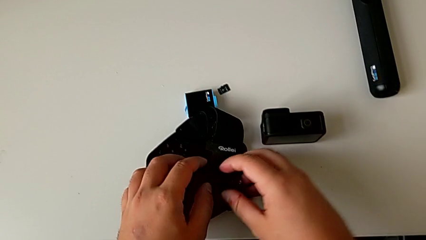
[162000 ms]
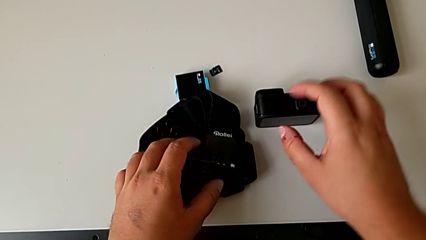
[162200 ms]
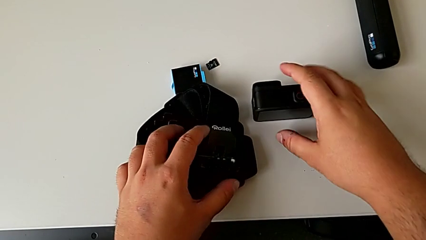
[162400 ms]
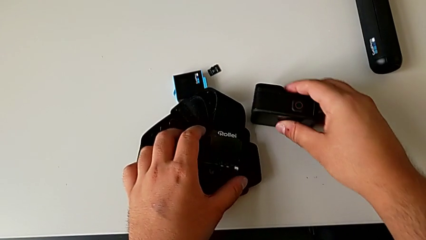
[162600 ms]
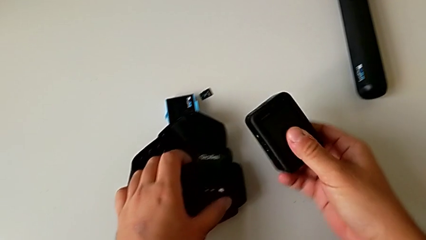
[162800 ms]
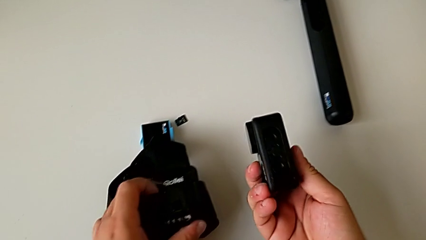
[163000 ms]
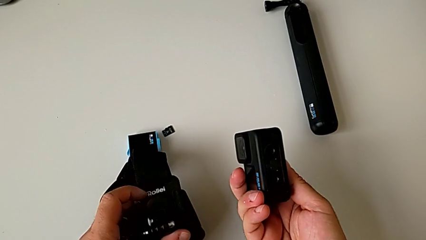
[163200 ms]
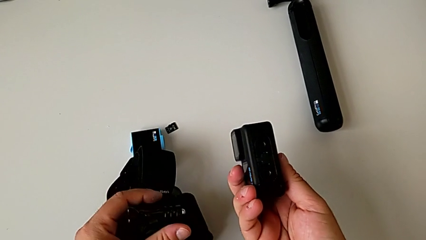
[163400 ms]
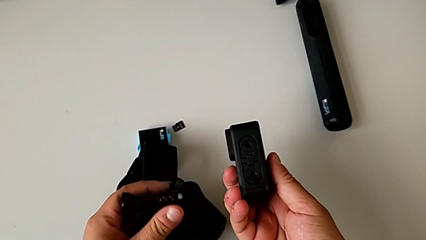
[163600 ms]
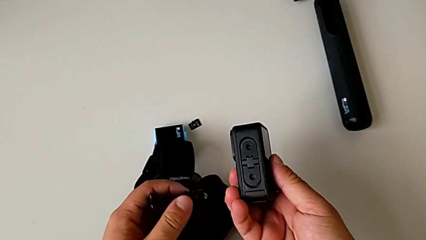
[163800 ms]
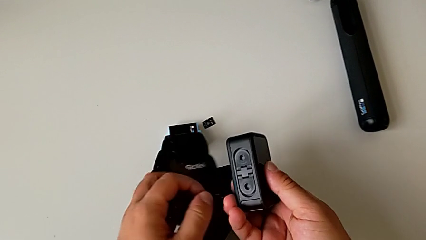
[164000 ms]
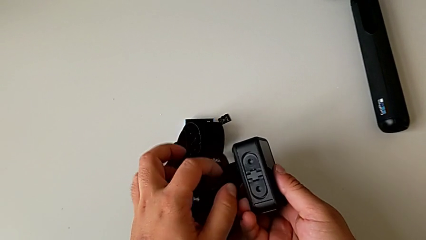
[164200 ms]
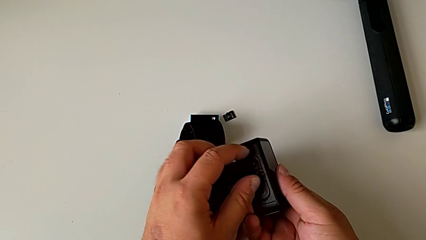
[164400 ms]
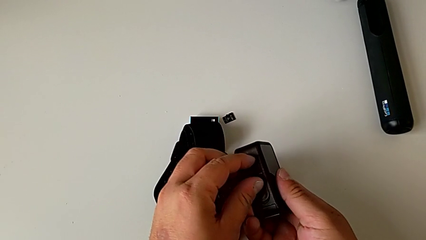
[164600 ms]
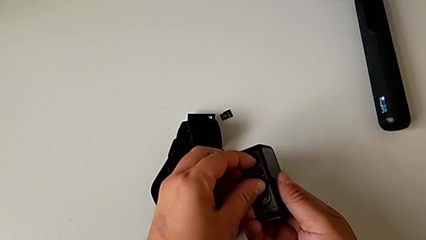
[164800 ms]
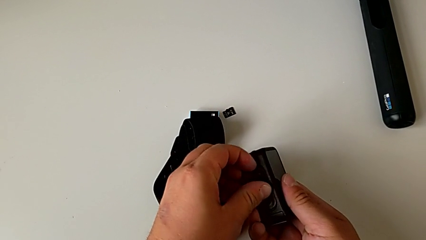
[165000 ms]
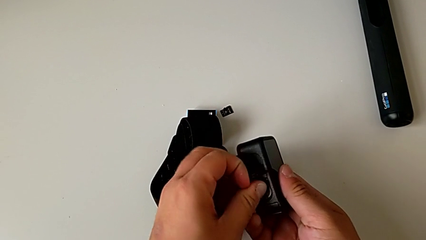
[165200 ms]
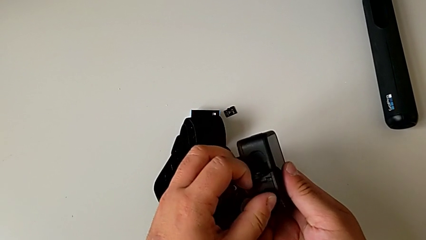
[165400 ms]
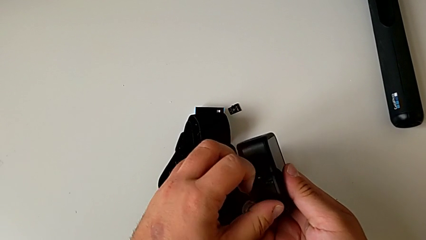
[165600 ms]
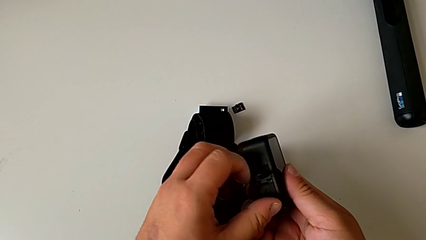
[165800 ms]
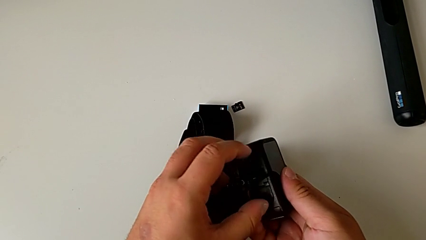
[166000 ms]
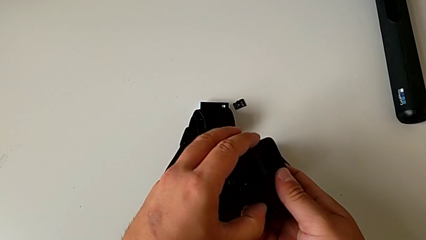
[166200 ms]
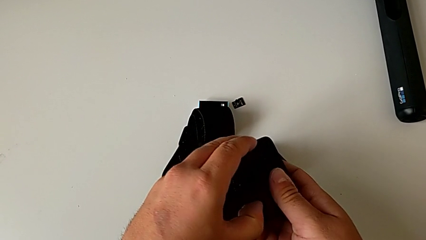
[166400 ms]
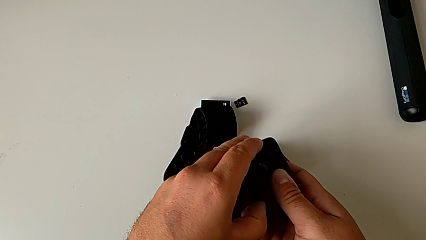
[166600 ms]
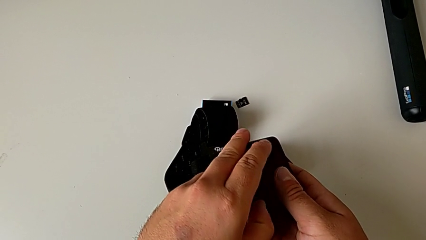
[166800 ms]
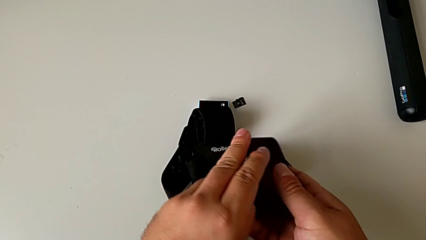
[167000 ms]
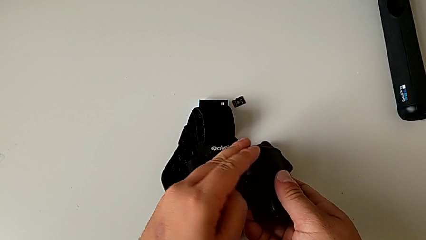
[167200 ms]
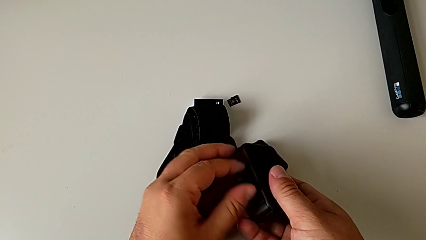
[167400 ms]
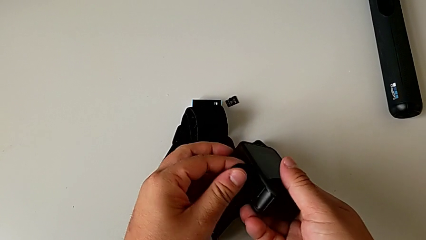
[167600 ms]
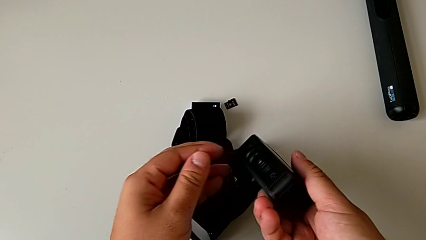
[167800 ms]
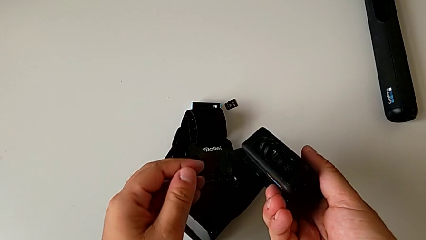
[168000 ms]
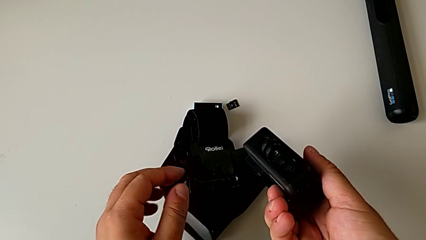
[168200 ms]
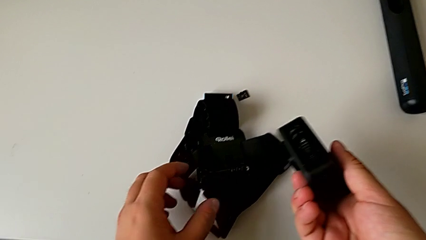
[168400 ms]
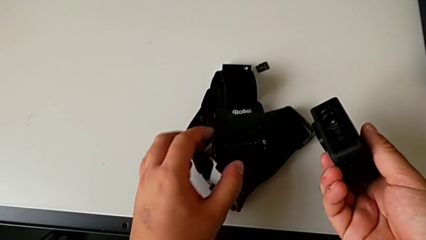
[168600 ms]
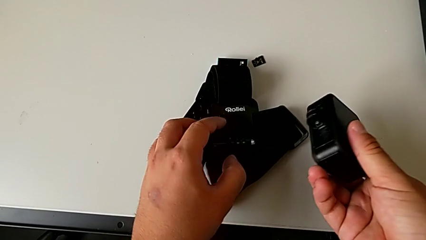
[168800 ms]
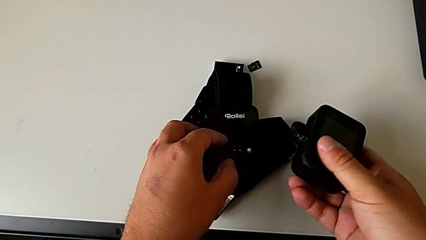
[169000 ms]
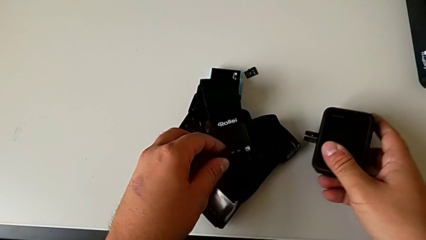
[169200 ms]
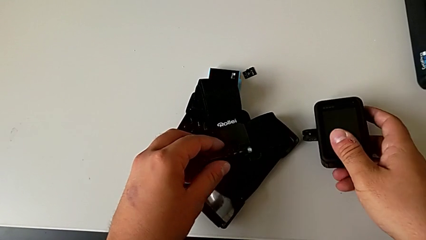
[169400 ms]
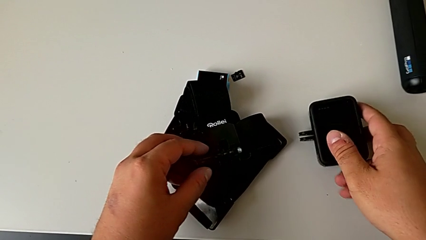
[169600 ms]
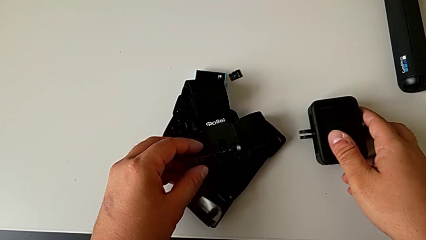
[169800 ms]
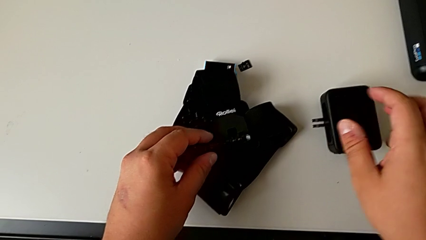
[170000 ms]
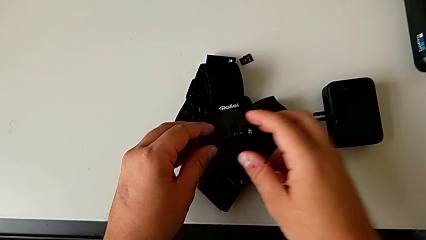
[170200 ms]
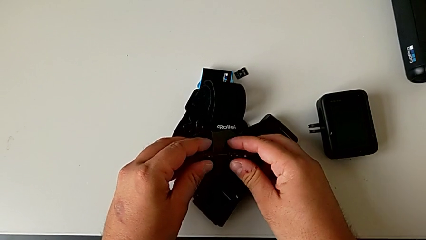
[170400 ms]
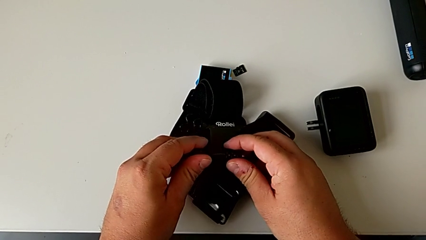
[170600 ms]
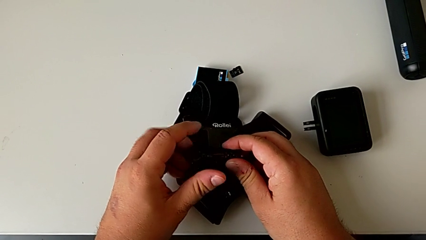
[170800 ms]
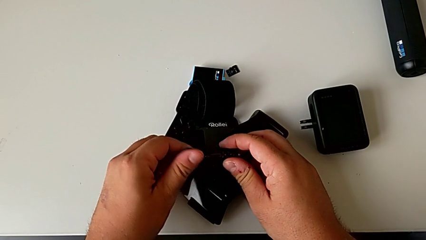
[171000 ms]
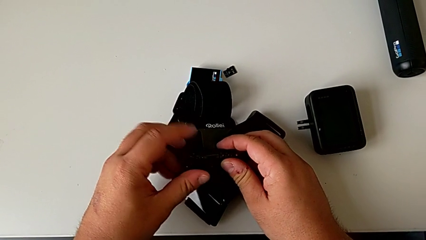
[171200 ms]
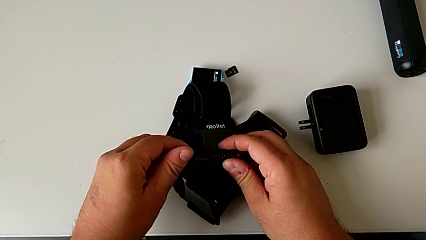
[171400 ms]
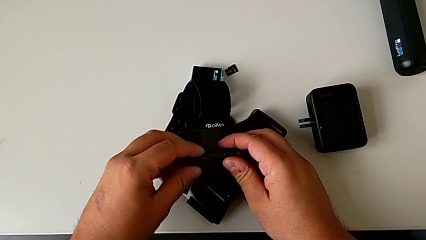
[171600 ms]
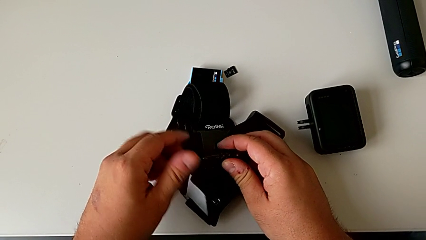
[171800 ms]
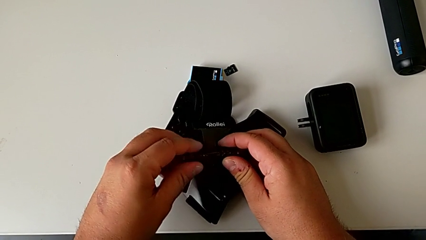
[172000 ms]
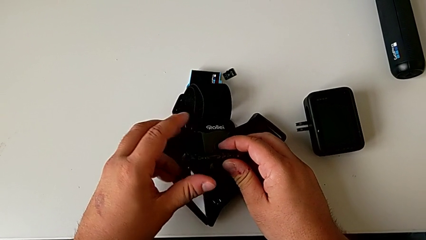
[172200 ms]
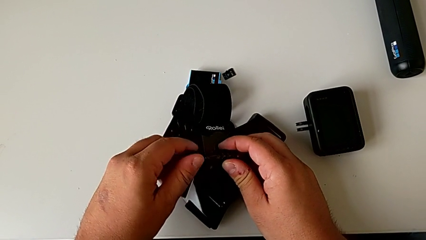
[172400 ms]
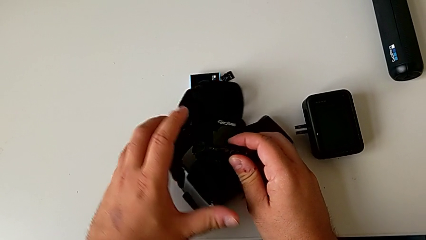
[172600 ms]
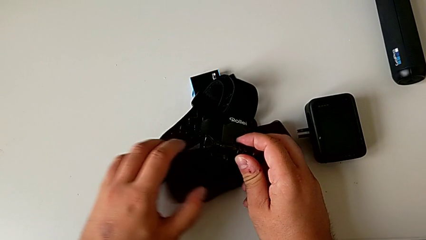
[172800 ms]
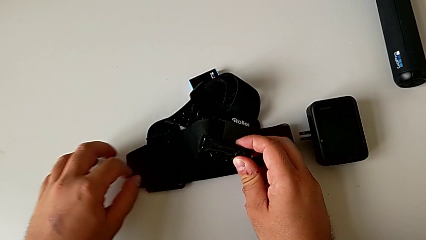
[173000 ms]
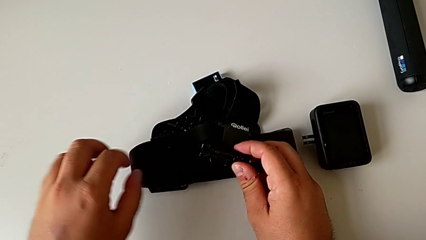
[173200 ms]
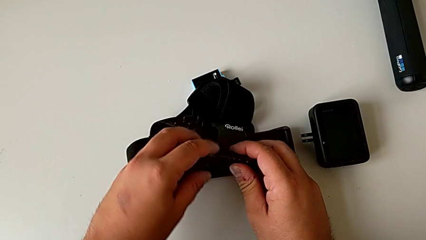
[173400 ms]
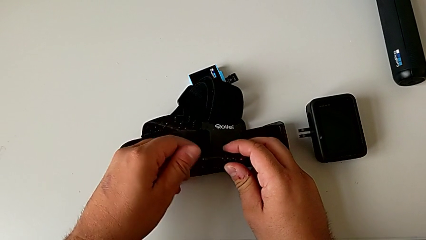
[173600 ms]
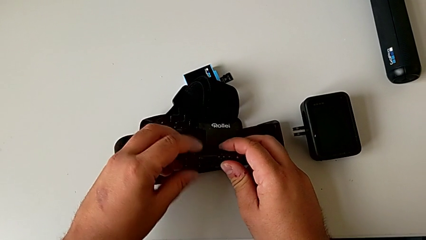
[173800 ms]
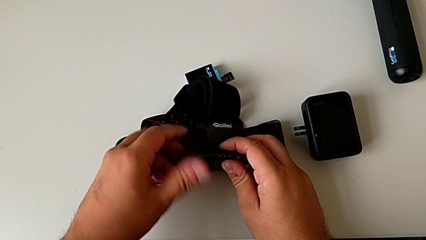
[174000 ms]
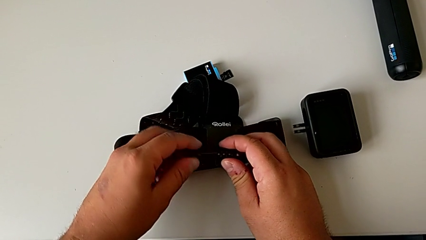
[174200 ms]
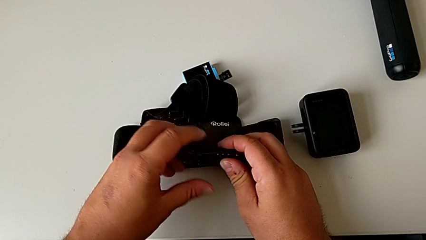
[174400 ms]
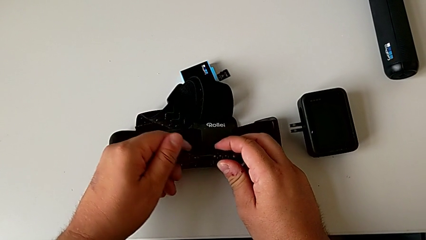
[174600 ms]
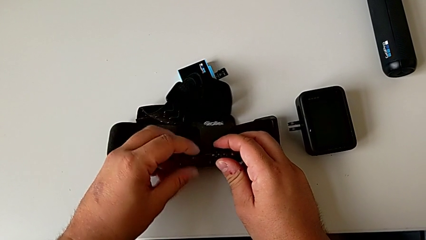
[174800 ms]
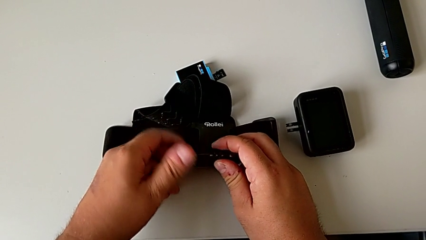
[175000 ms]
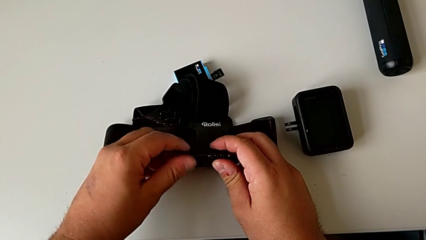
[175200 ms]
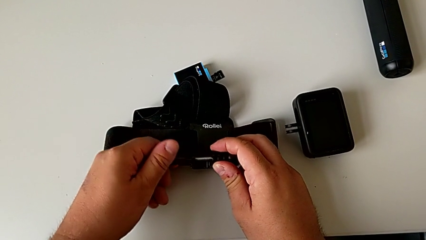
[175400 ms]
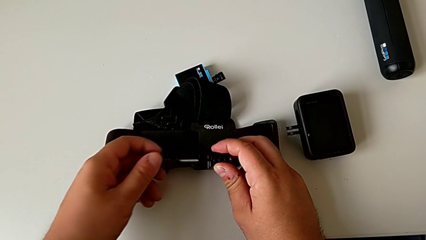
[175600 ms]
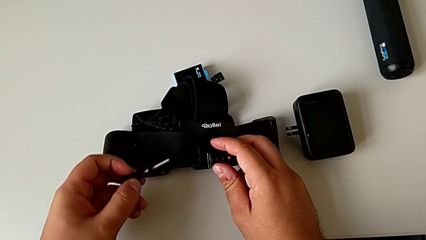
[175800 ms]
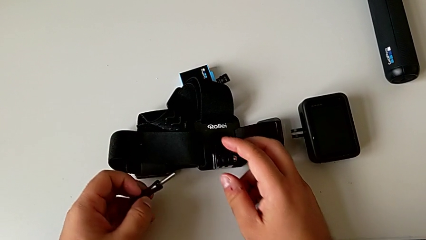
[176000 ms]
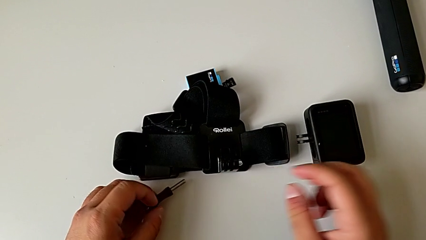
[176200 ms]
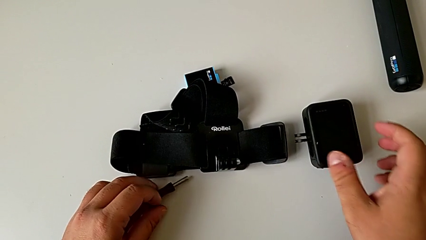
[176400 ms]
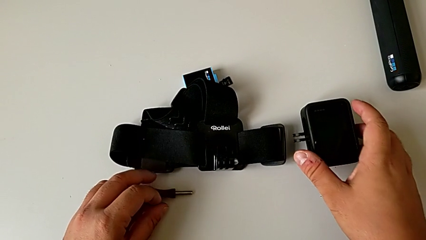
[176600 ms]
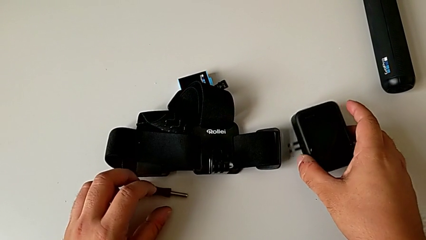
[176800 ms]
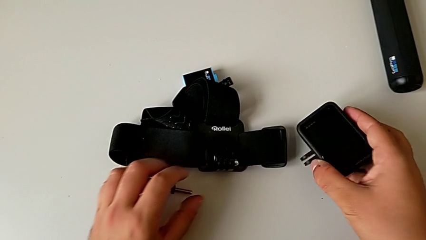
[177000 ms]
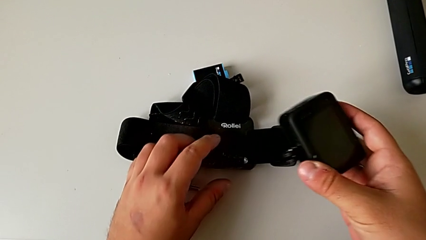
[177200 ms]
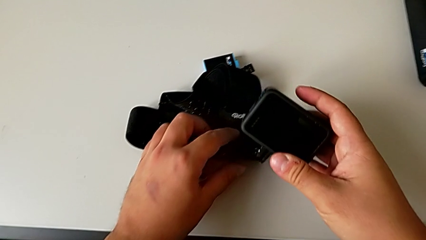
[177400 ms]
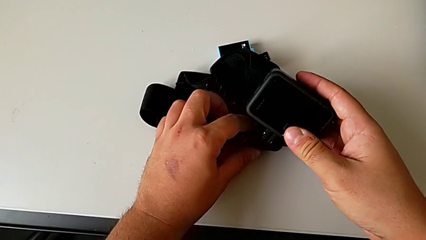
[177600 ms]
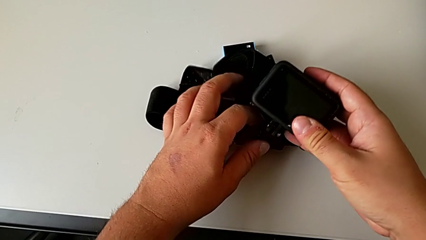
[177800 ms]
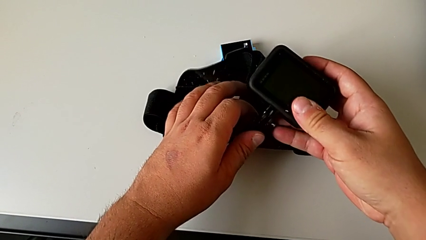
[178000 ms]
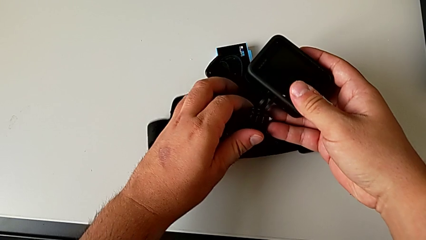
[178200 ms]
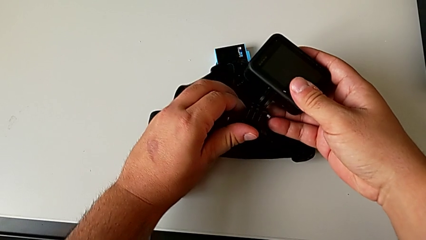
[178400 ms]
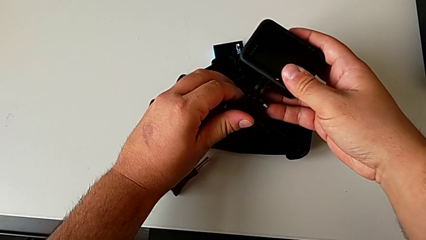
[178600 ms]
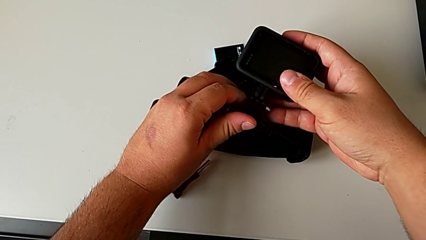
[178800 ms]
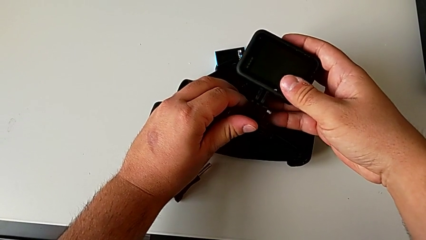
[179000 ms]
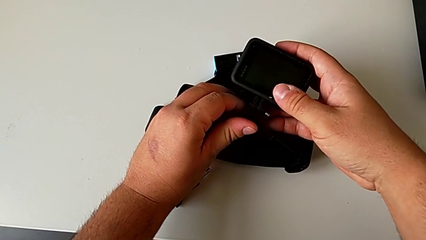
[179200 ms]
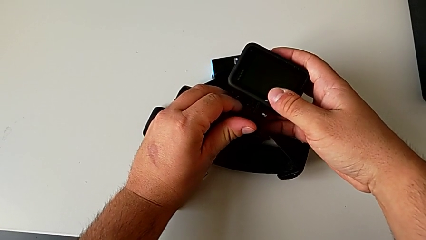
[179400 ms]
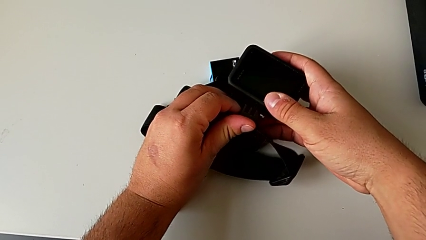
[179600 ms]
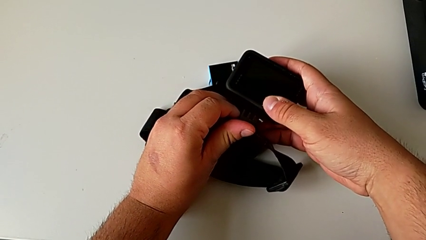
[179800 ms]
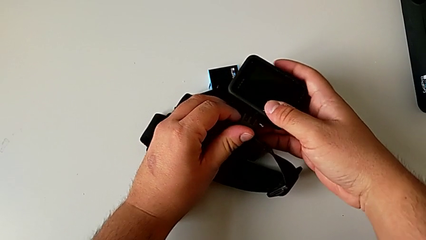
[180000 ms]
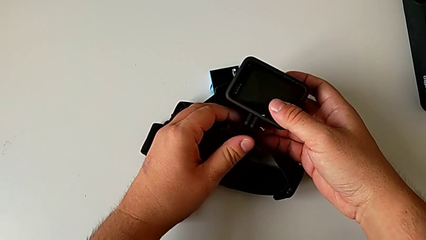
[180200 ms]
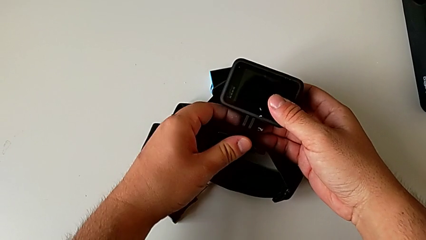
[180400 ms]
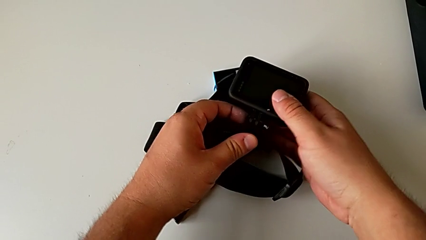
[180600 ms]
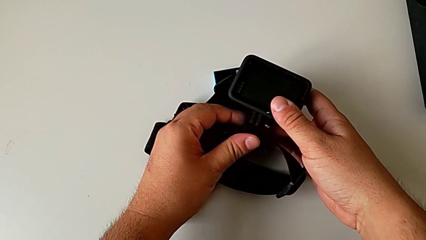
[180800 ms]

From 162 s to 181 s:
The camera wearer is mounting the GoPro on the strap. They grab the GoPro, lift it, inspect it, pull the mounting peg, grab the strap, place the GoPro, unscrew the screw, place it, lift the GoPro and assemble the mounting peg.
